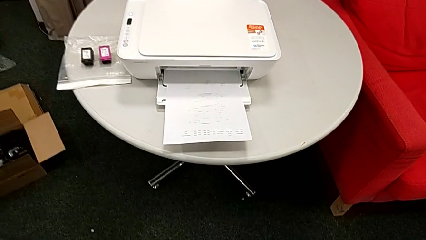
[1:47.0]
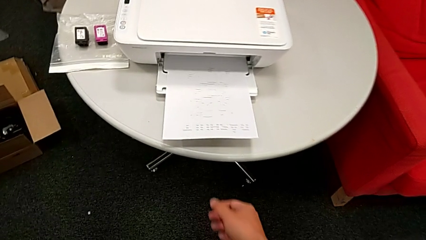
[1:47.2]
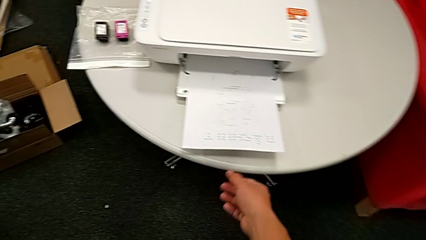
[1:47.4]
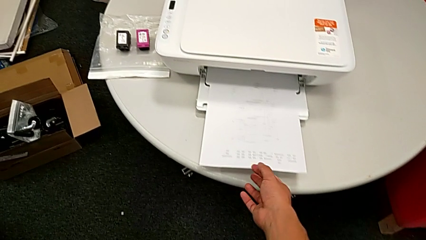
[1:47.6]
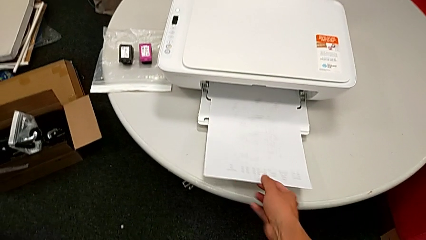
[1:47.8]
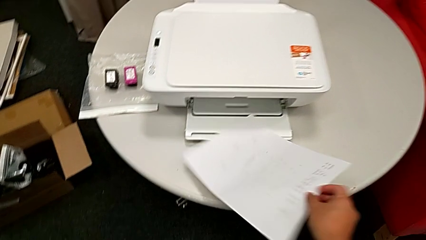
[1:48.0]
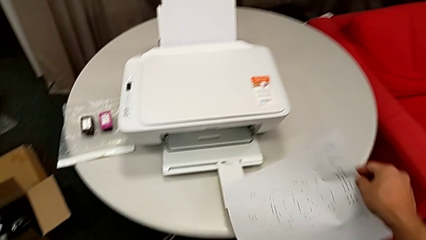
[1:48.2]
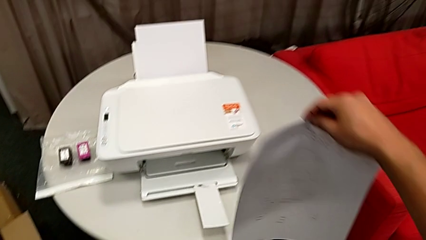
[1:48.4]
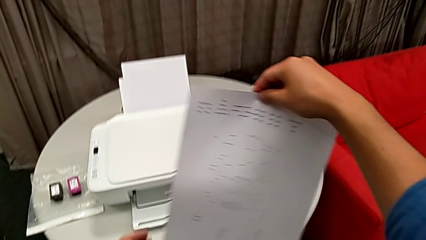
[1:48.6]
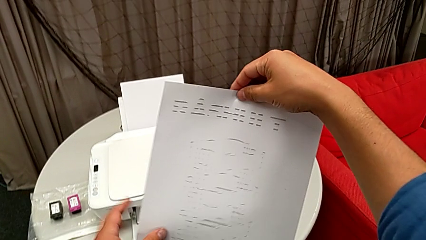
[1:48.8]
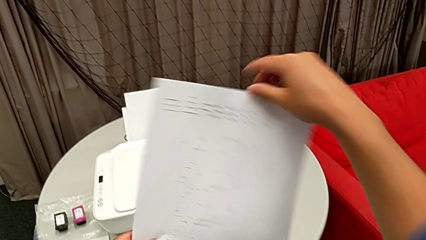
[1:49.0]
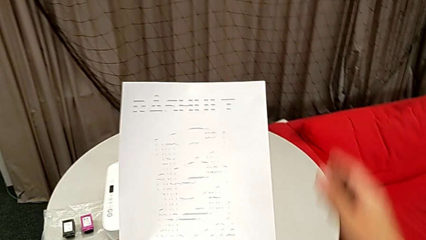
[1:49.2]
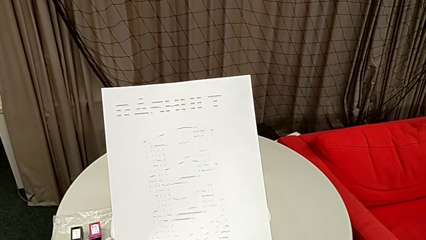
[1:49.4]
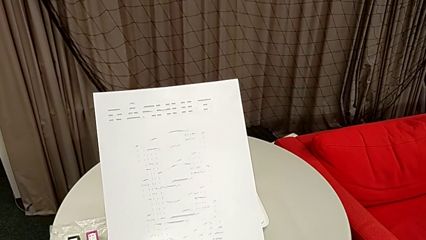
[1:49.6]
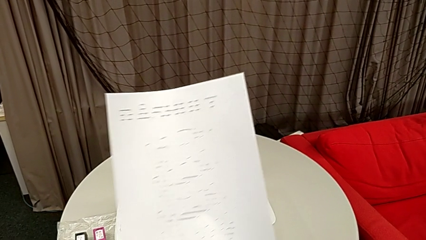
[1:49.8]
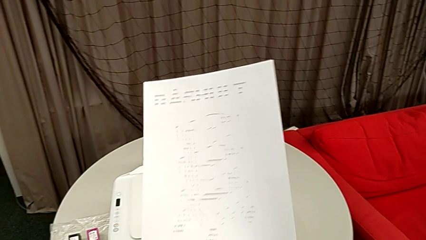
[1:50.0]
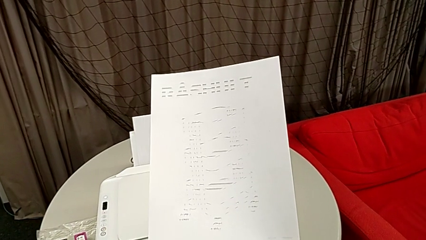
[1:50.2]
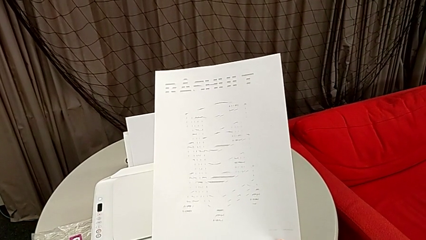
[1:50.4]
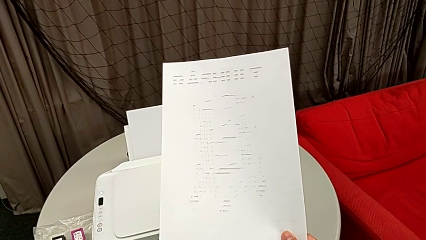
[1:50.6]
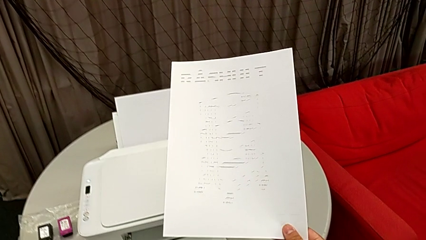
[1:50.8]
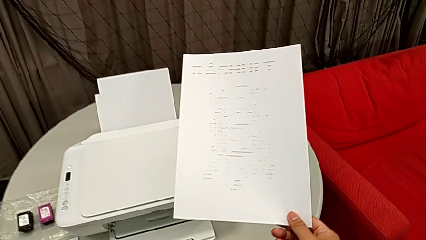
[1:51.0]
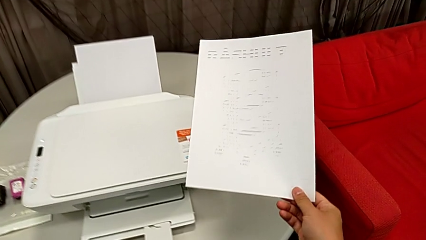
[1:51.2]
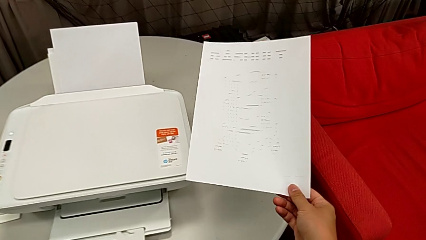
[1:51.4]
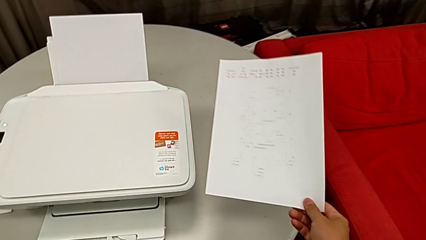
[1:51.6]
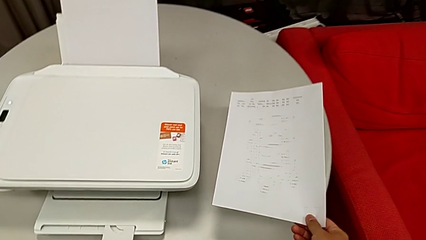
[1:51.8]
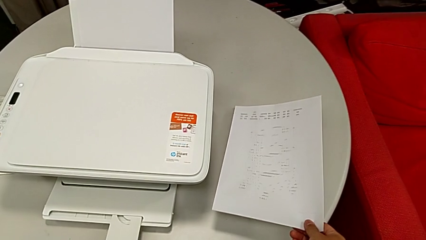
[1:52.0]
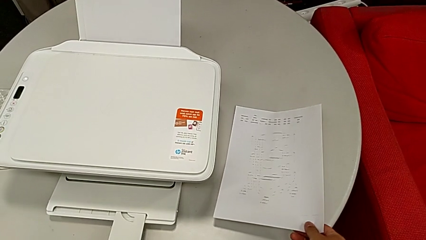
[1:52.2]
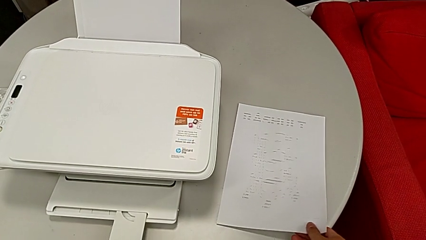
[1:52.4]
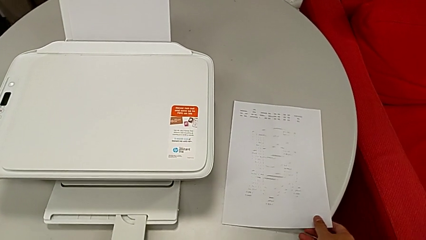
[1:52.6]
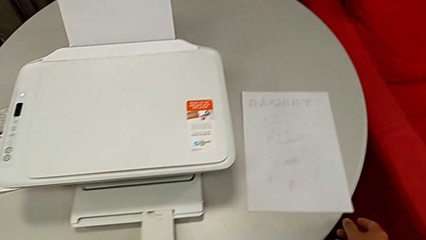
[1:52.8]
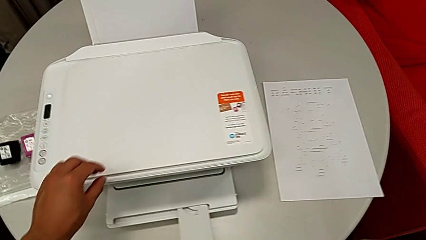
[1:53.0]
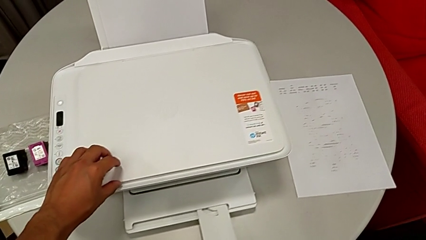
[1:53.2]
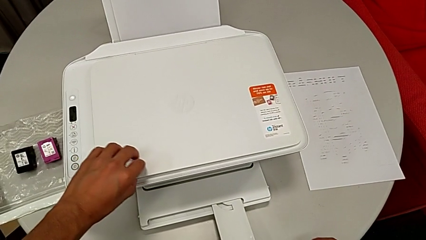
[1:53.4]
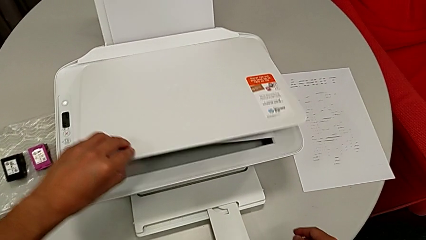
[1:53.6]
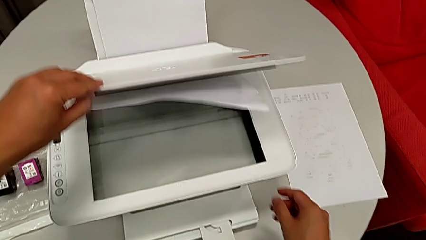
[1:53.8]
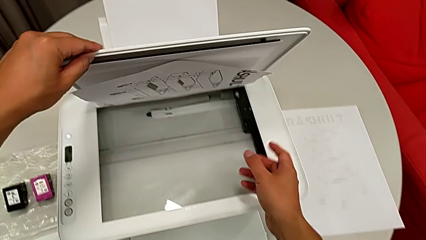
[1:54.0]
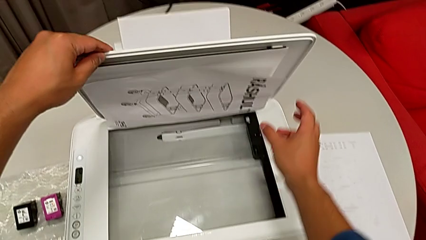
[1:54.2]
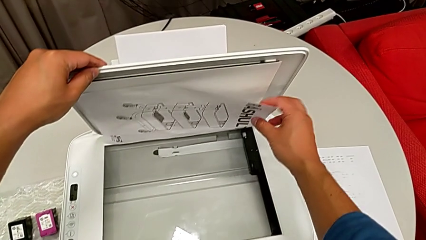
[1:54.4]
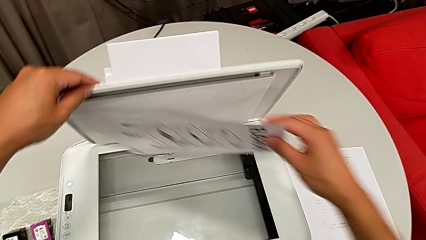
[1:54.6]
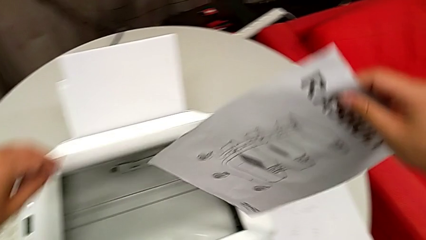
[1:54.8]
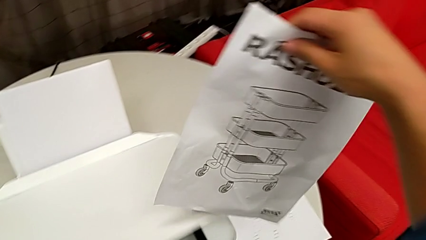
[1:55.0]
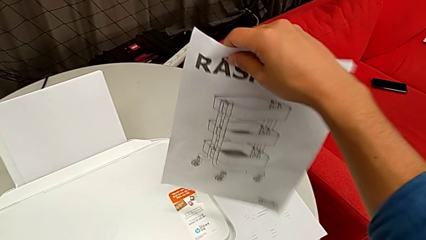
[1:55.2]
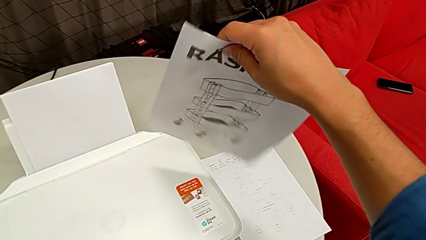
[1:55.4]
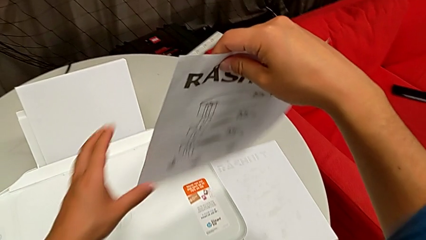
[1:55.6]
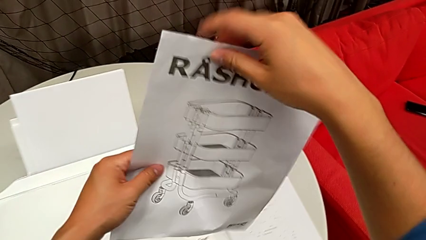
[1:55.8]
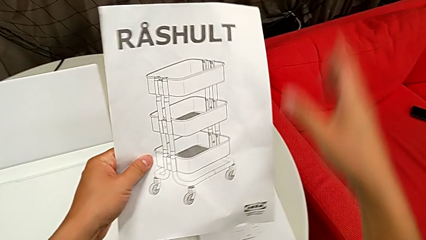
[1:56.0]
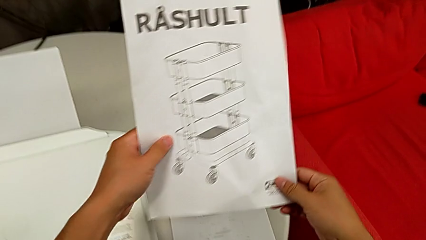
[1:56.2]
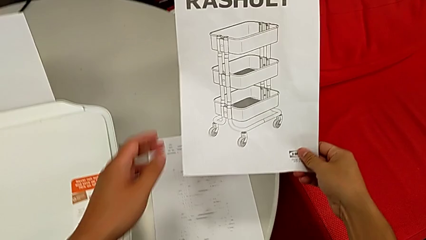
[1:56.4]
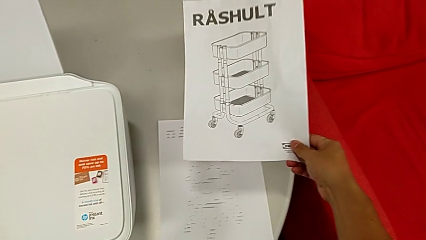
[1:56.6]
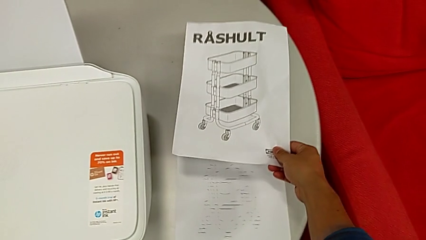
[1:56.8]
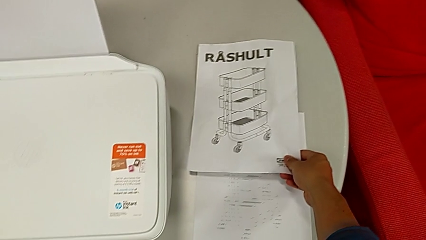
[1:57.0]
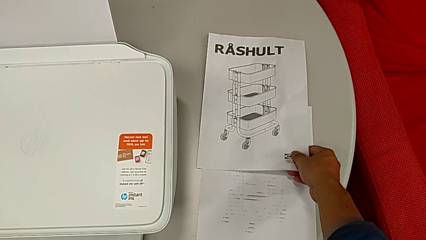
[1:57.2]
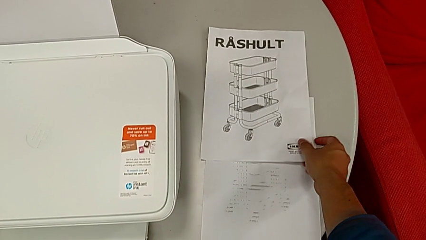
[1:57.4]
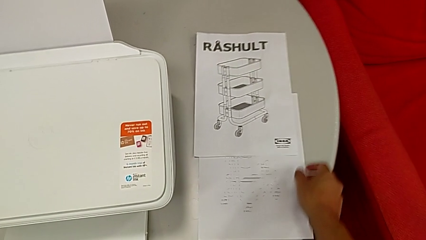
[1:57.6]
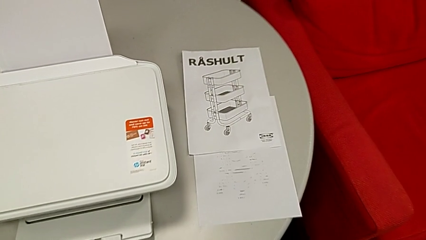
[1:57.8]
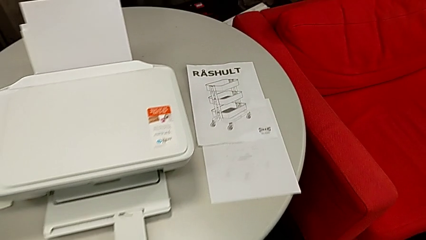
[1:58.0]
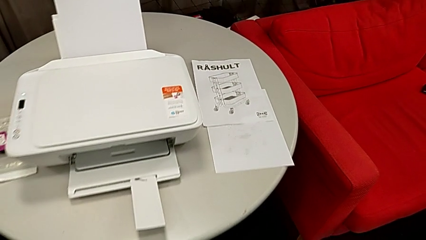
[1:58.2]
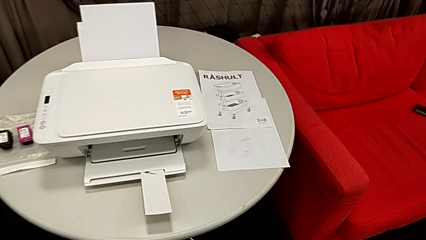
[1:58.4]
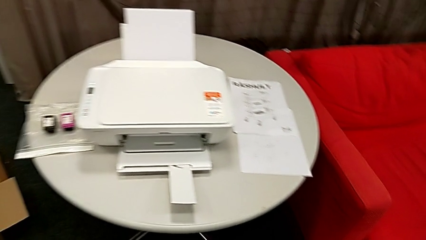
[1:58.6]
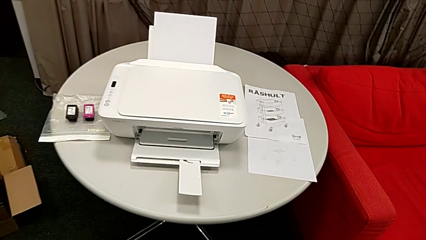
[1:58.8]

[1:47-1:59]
The camera wearer is copying. They grab the copy, inspect the paper tray, place the copy, open the copy gate, grab the paper stack, close the copy gate and place the paper stack.

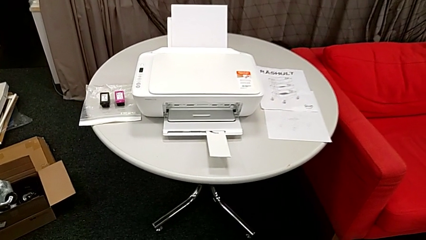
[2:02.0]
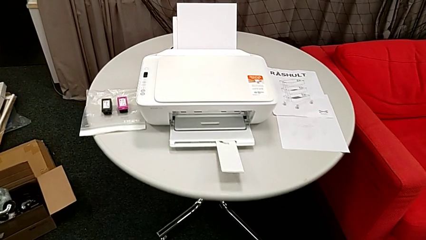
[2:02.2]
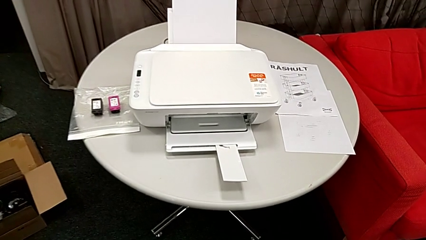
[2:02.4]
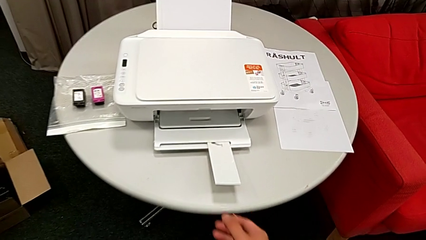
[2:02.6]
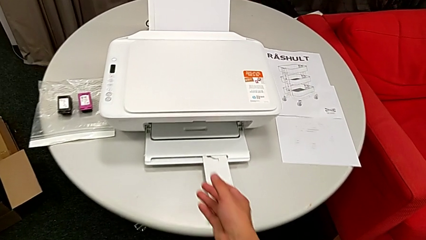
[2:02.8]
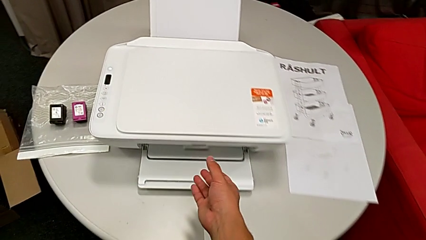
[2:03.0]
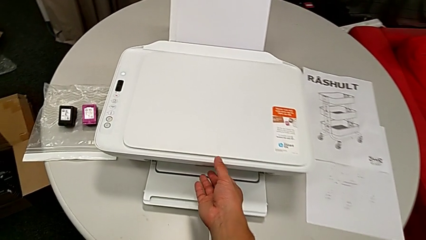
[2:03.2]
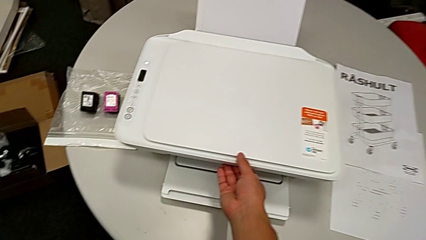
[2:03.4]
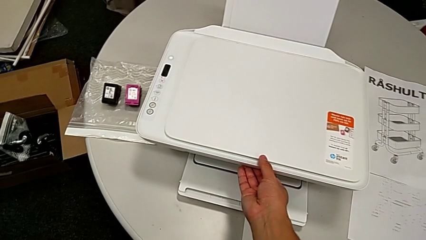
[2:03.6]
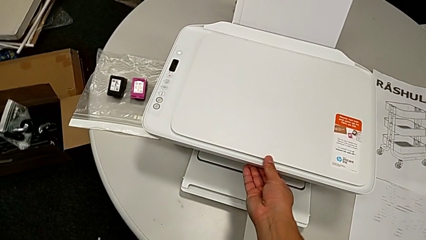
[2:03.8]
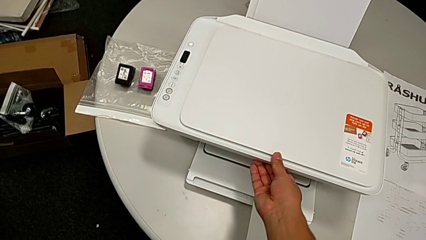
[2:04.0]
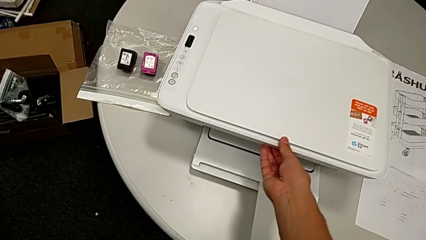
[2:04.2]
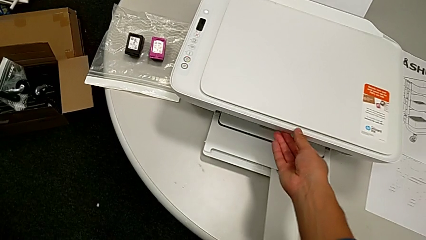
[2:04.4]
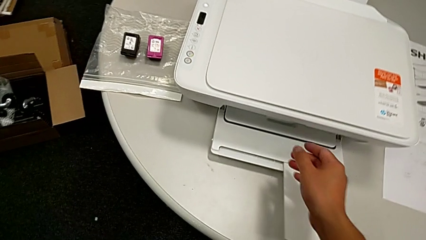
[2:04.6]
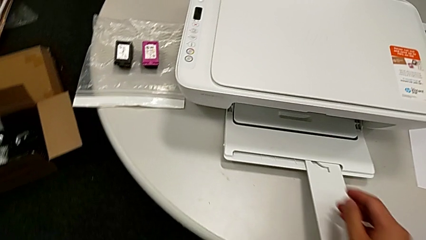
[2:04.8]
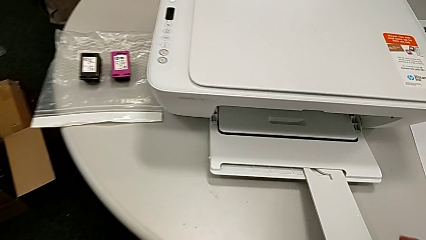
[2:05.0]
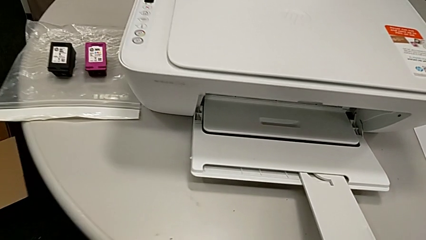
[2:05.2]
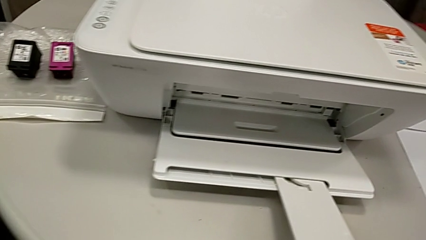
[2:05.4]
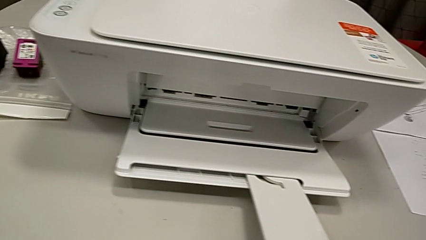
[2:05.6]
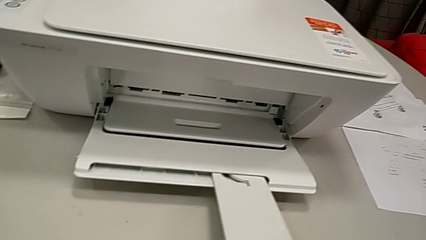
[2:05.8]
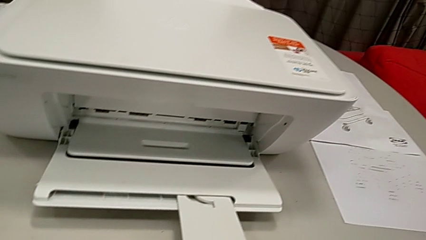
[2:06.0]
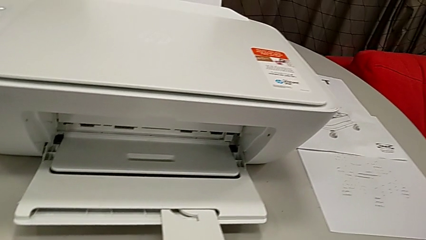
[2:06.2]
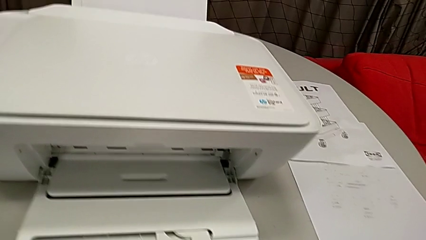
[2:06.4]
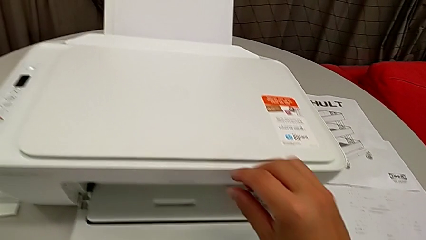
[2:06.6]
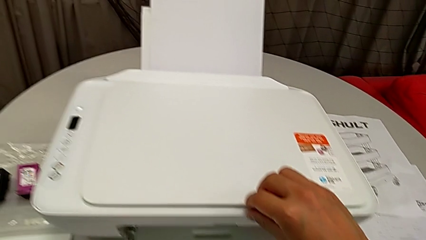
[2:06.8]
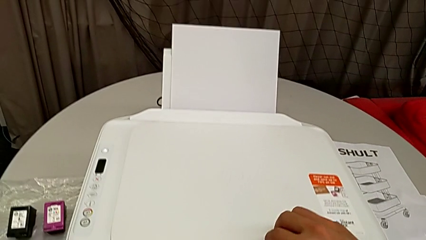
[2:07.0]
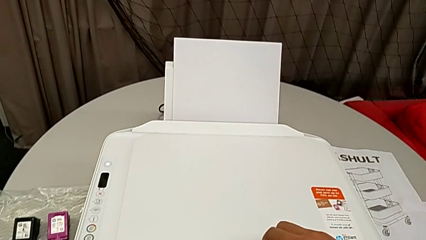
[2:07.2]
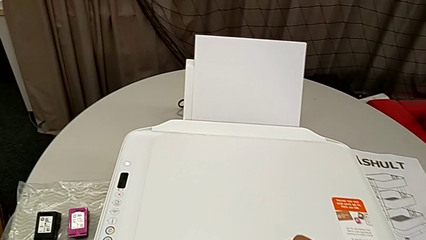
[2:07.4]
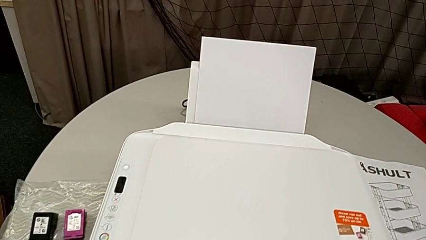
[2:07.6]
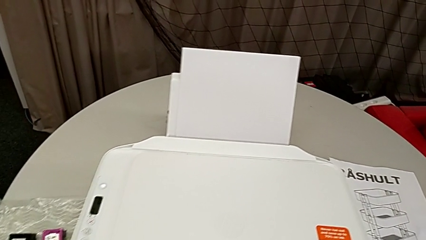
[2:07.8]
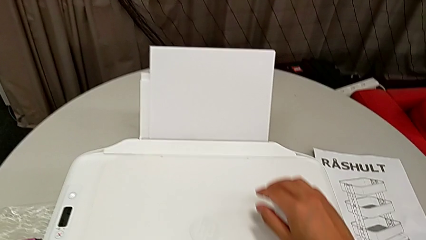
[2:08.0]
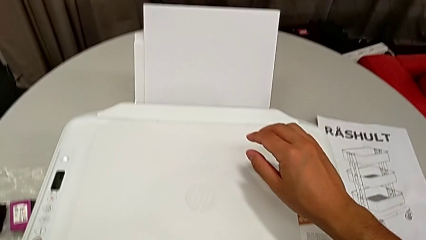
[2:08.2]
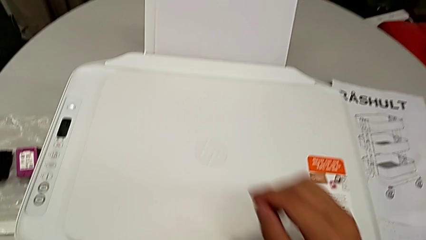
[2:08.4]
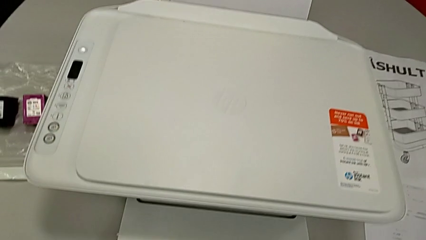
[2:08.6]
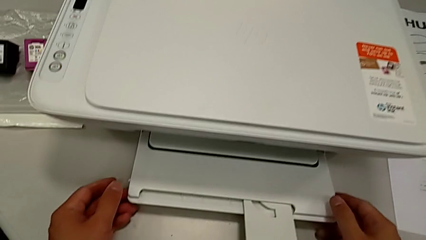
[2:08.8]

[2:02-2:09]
The instructor is swapping the old ink cartridges.
